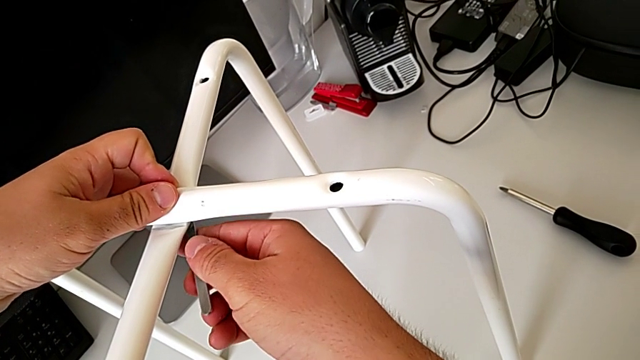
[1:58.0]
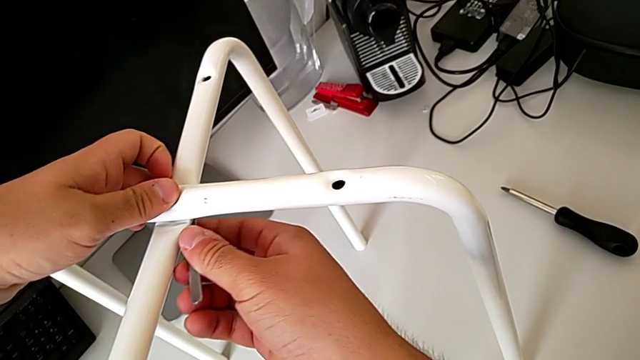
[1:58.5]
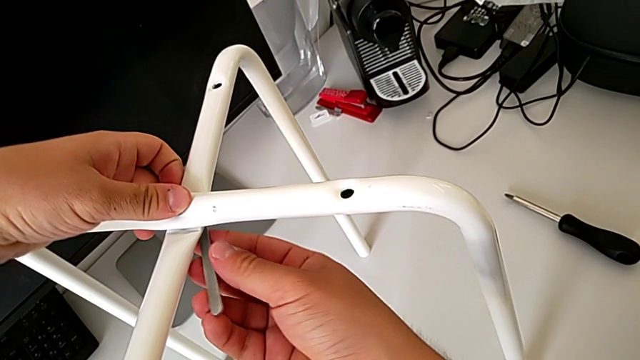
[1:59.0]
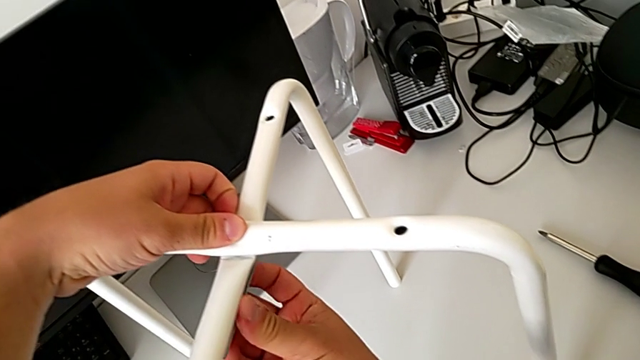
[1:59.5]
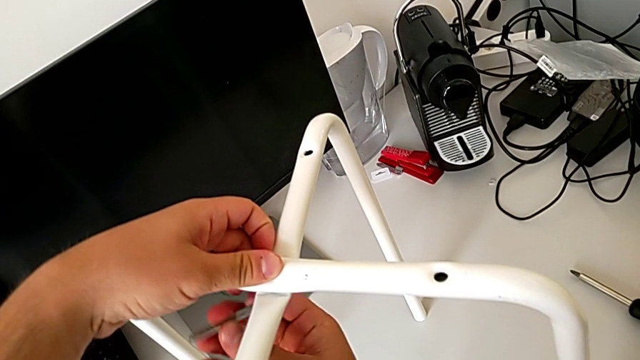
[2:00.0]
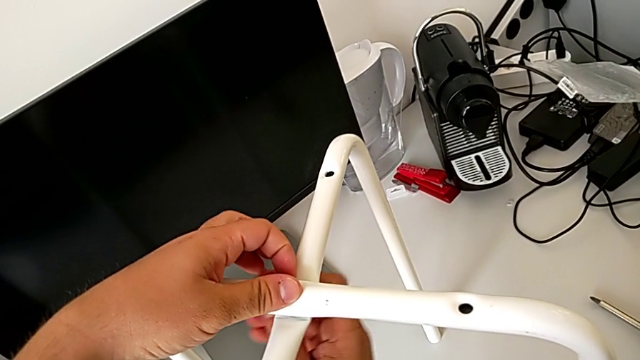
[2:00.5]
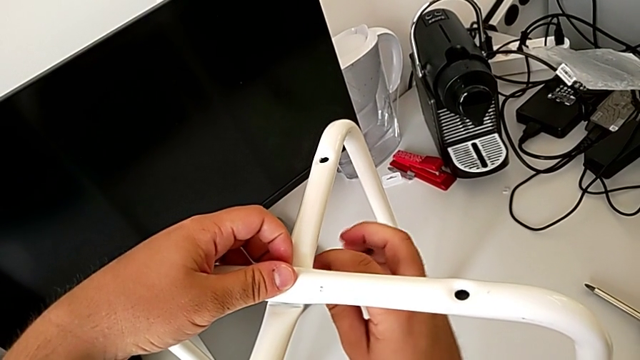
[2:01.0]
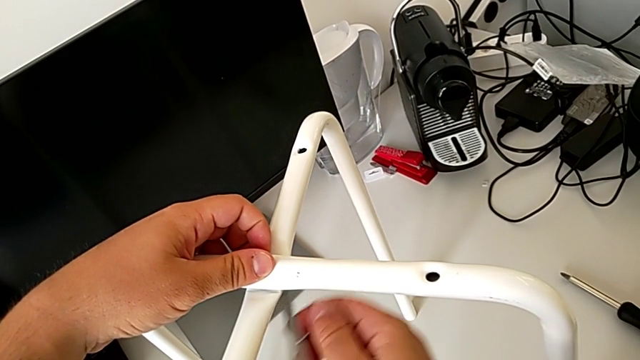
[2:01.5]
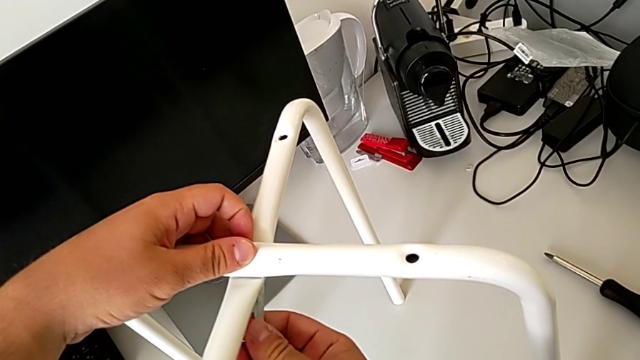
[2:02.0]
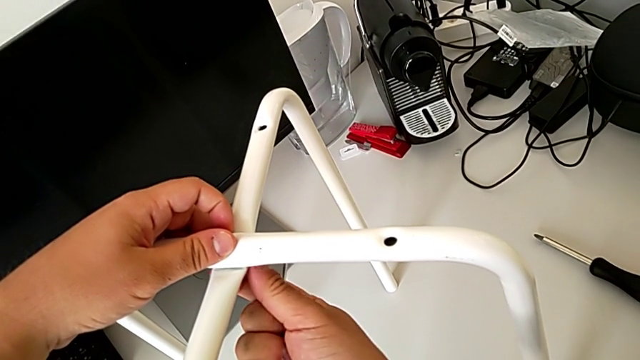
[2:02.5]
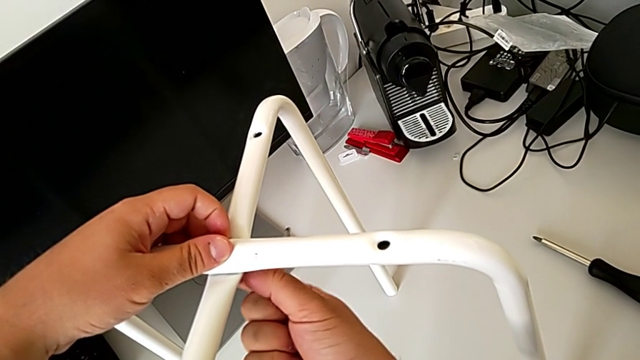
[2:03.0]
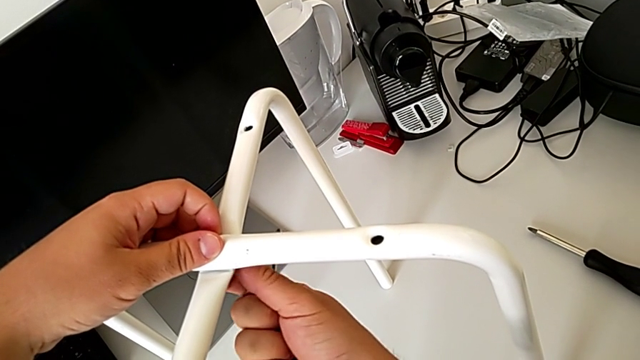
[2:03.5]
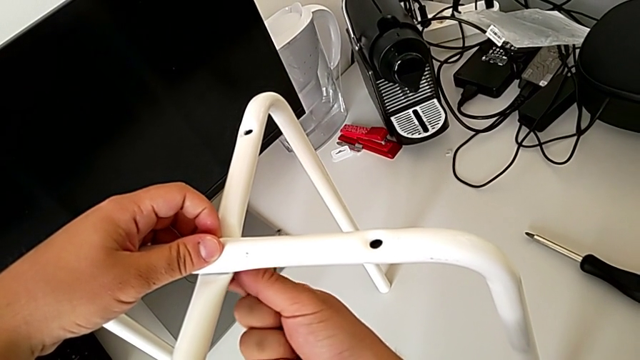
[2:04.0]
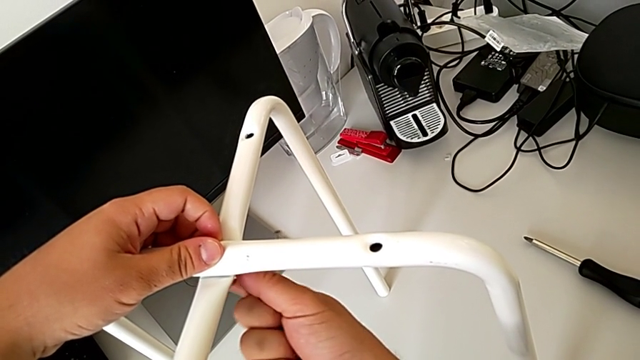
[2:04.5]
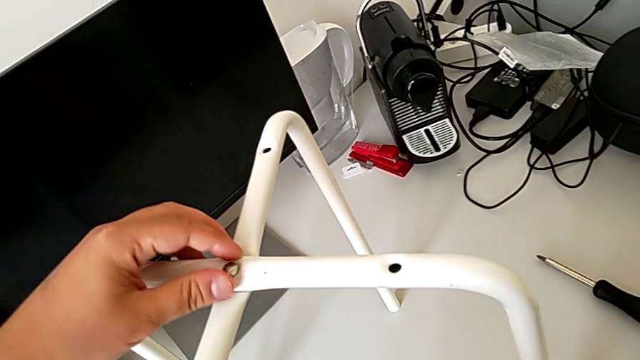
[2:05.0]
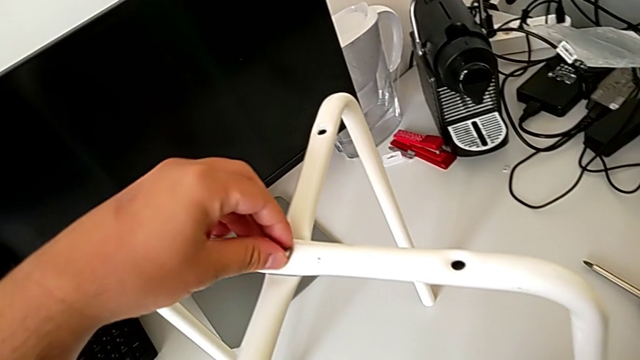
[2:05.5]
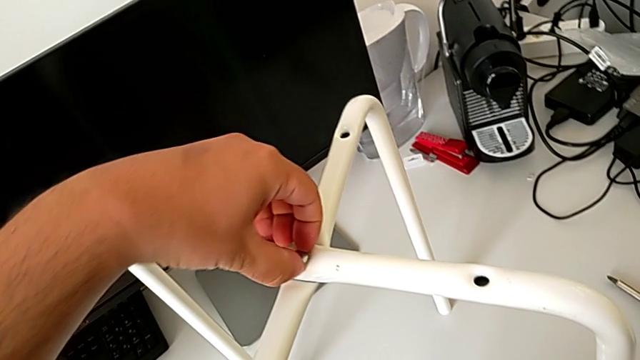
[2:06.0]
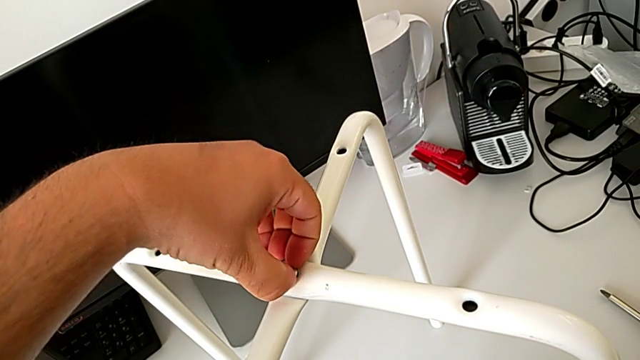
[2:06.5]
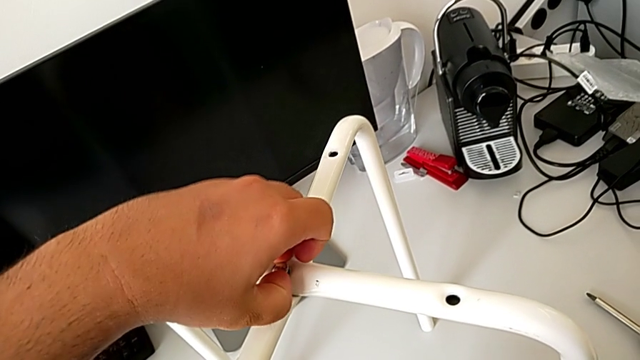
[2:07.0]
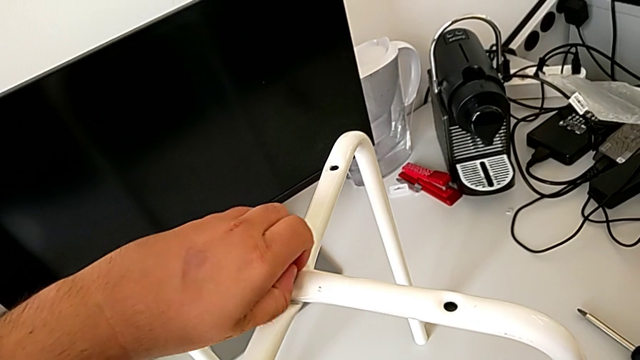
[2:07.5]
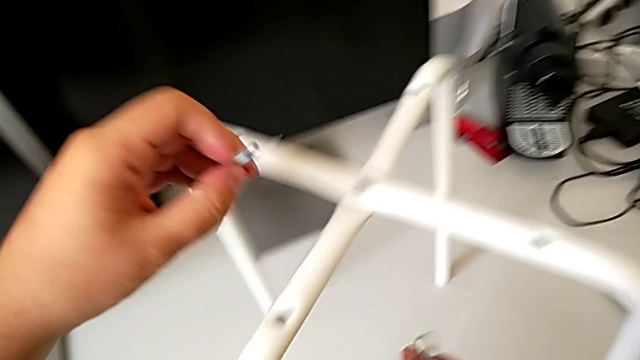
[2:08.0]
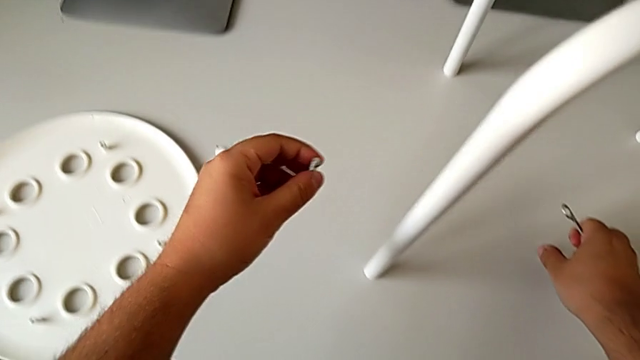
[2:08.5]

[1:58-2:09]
The camera wearer is disassembling the legs. They keep unscrewing the hex nut, place it and withdraw the bolt.

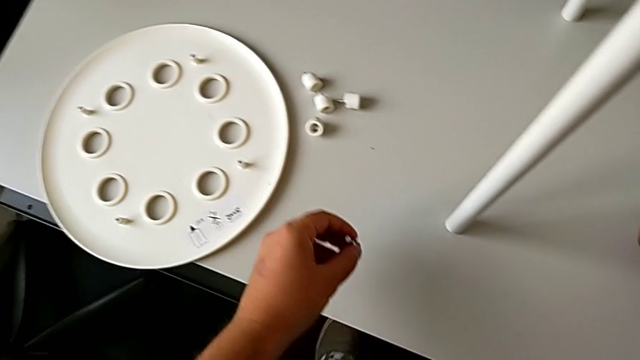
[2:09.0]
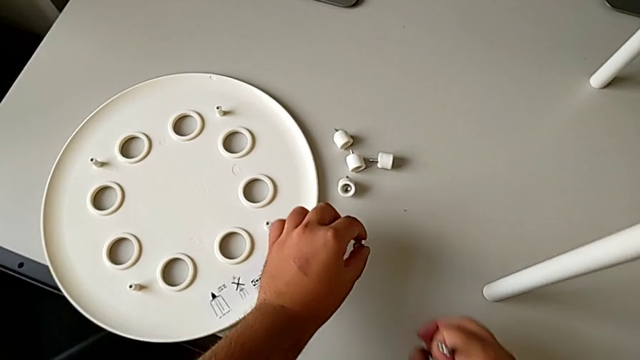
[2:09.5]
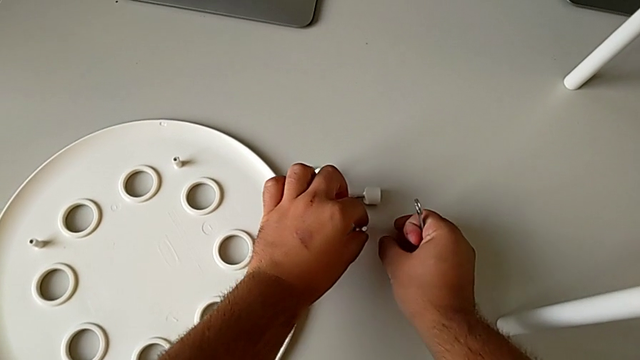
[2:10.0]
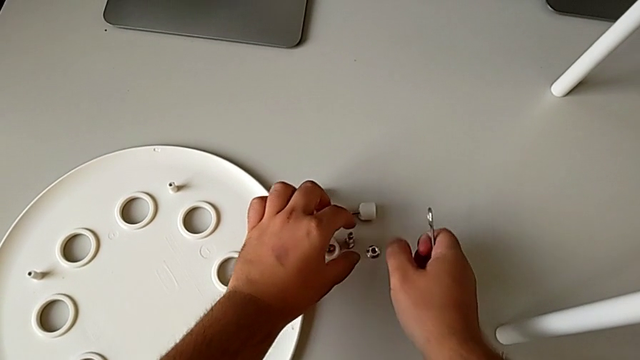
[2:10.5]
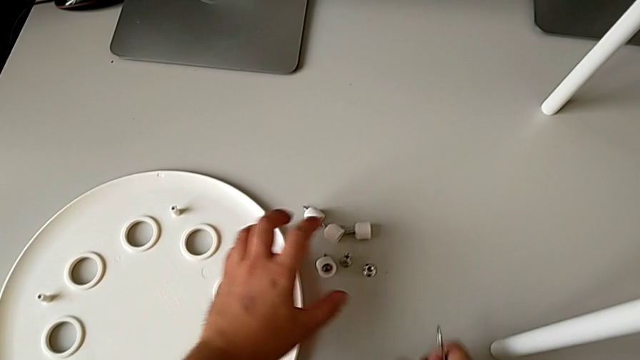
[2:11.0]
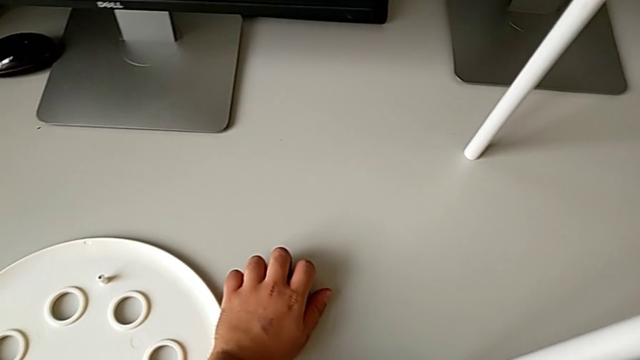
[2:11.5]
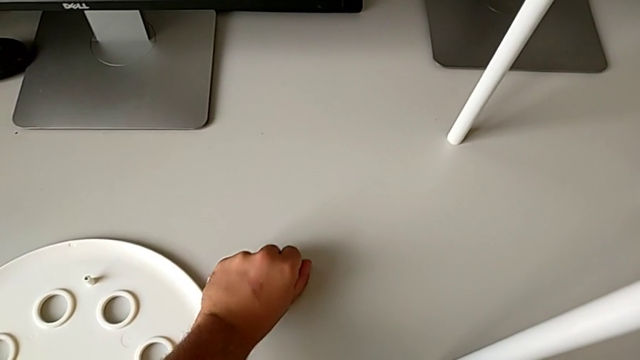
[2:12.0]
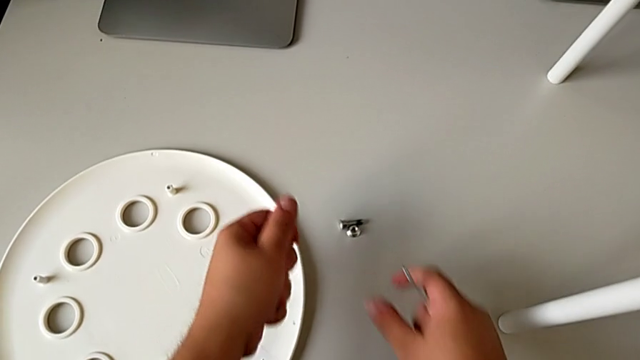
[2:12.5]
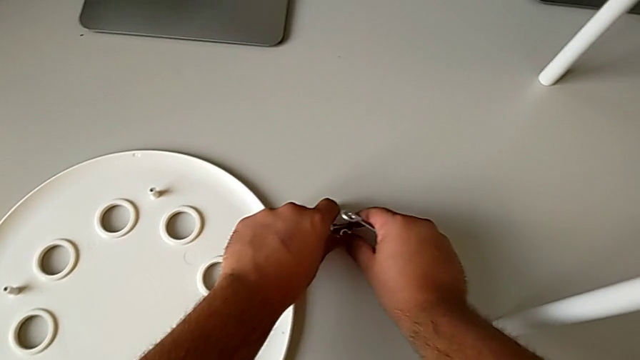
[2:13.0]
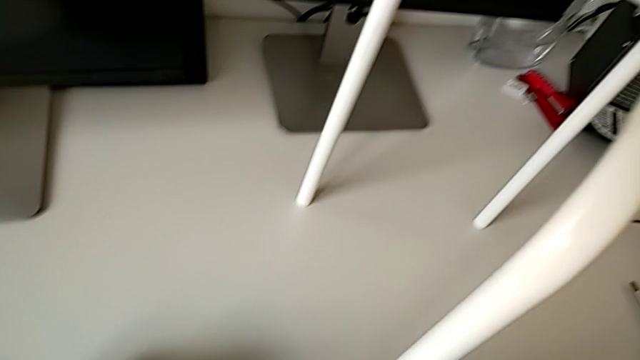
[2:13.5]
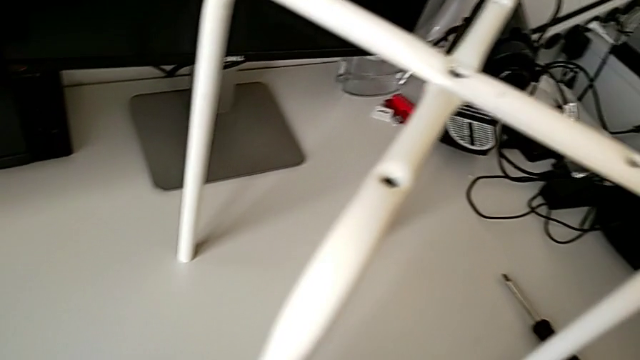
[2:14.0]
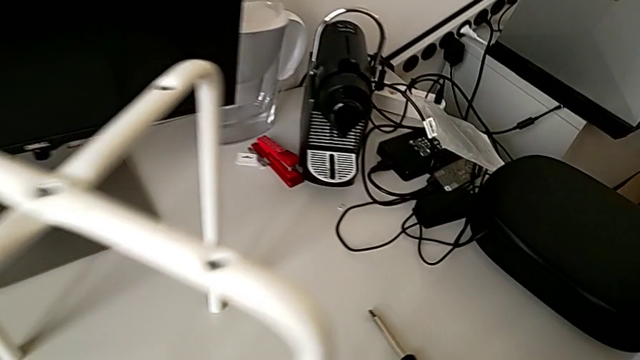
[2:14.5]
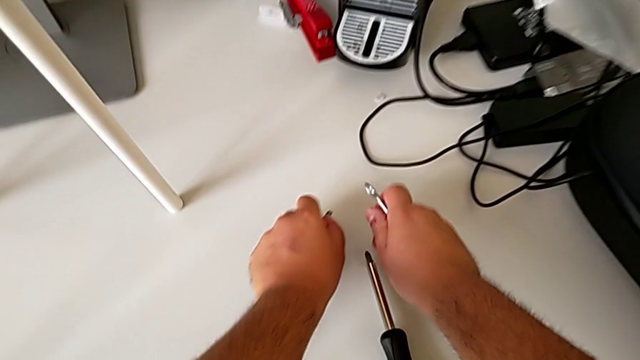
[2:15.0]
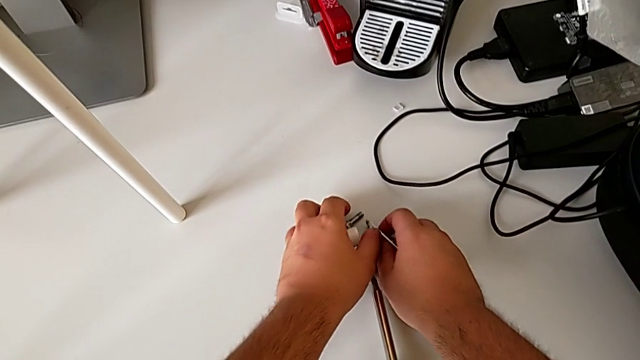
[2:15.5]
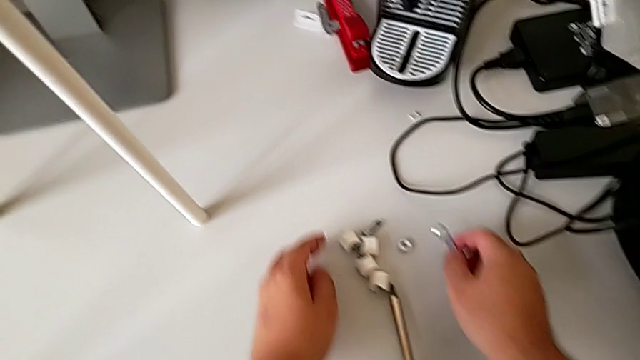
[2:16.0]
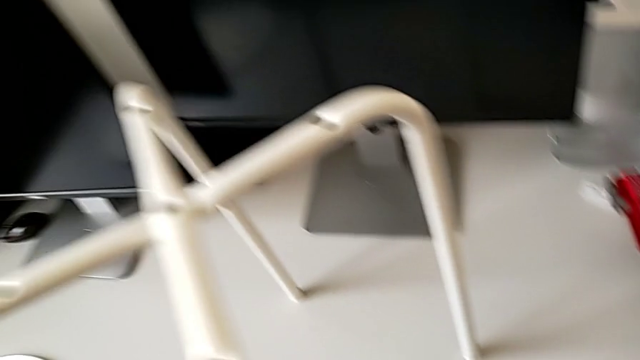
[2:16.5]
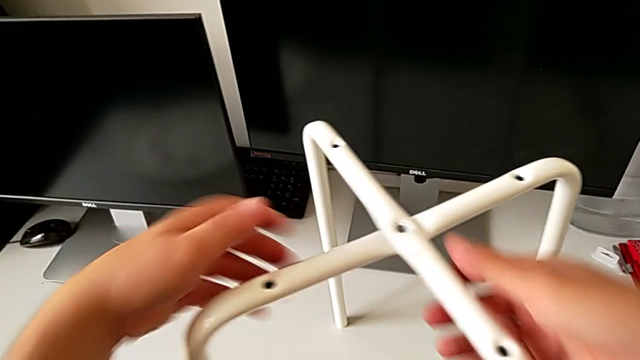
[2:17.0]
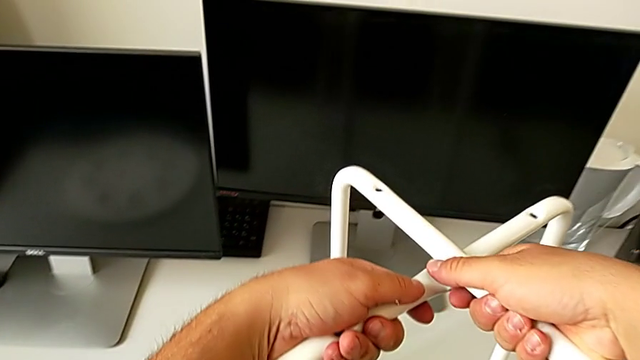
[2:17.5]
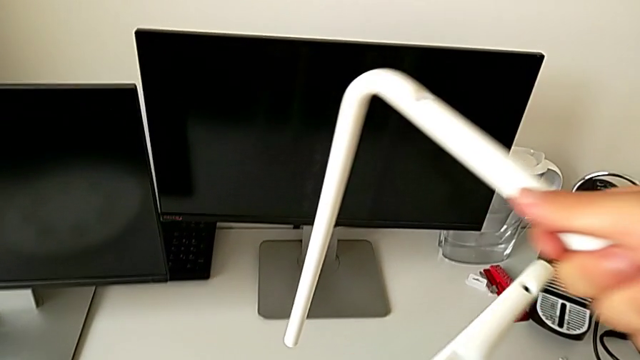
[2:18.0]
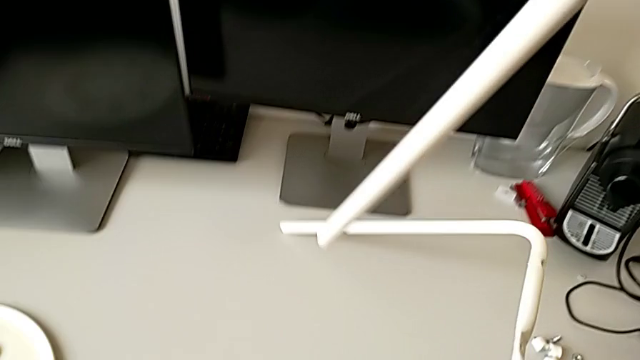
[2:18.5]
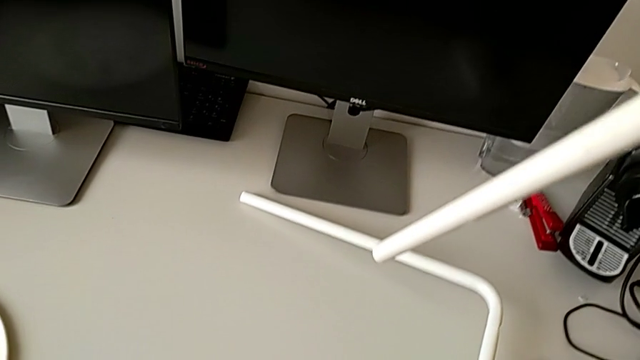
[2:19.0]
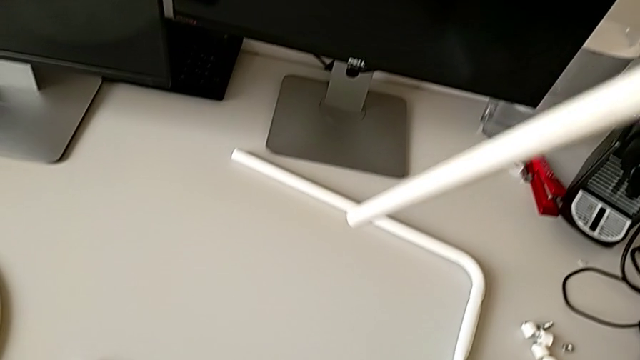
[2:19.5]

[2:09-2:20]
The camera wearer is disassembling the legs. They grab the hex nut, place it, align the screw and place the first leg.
